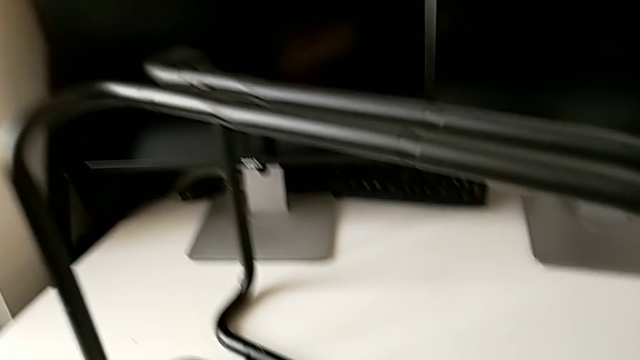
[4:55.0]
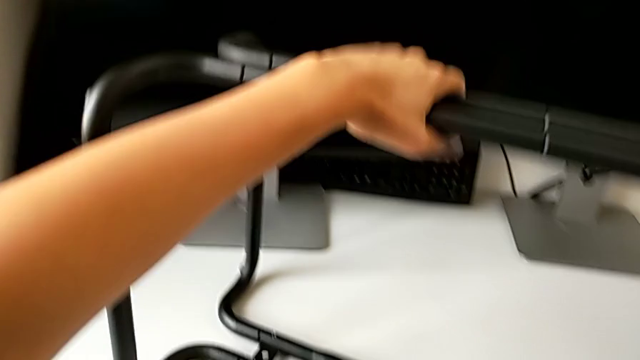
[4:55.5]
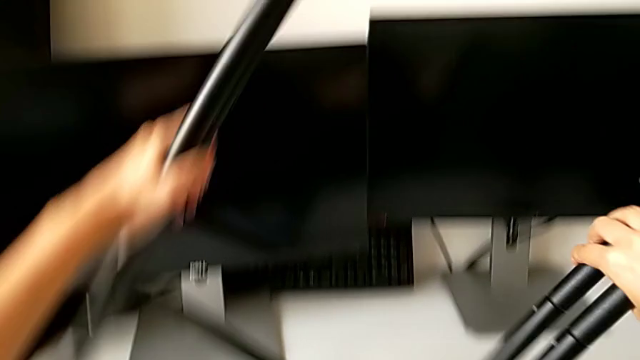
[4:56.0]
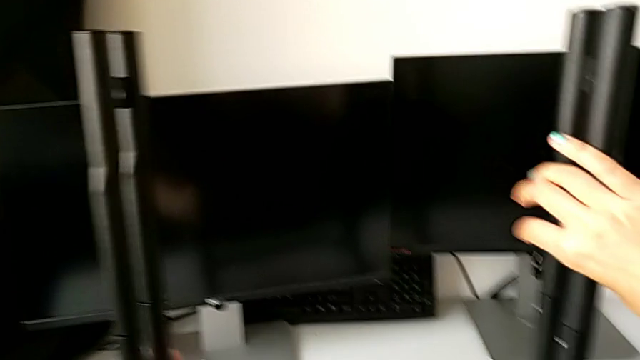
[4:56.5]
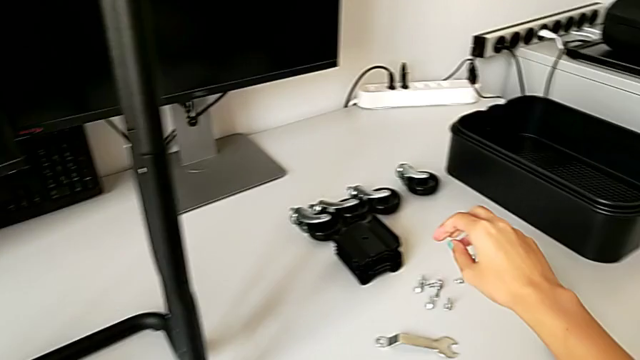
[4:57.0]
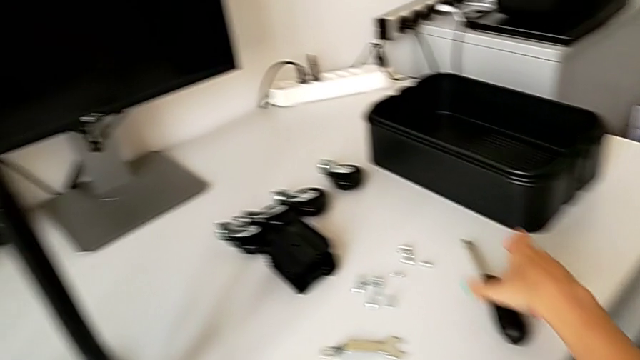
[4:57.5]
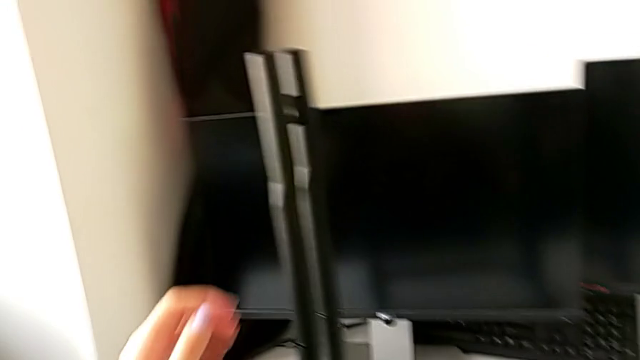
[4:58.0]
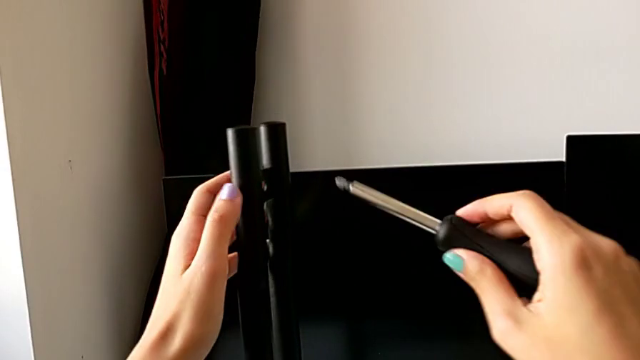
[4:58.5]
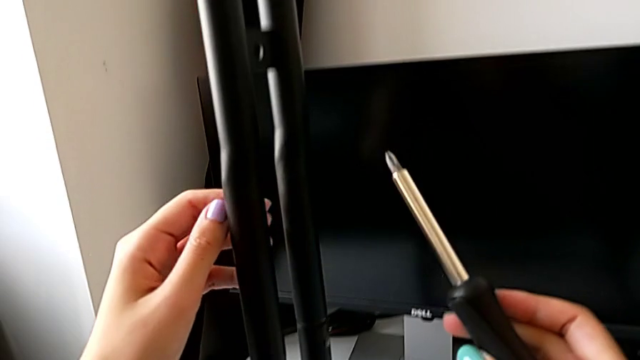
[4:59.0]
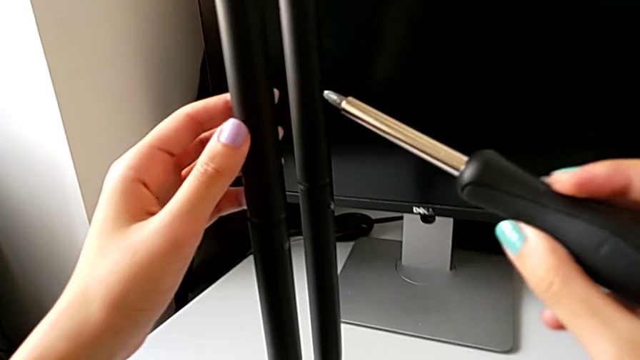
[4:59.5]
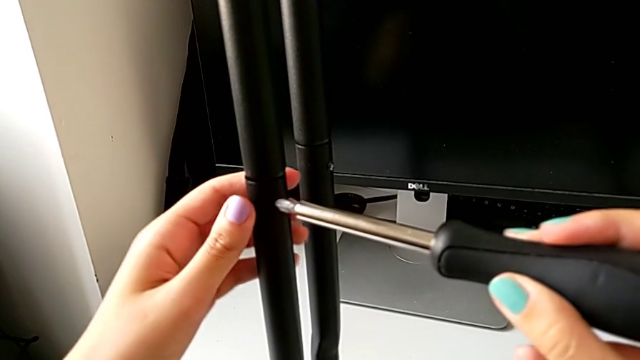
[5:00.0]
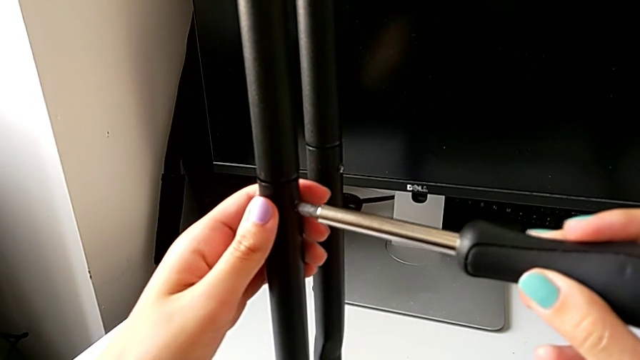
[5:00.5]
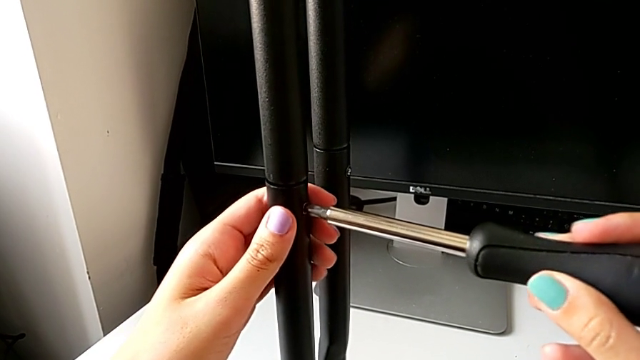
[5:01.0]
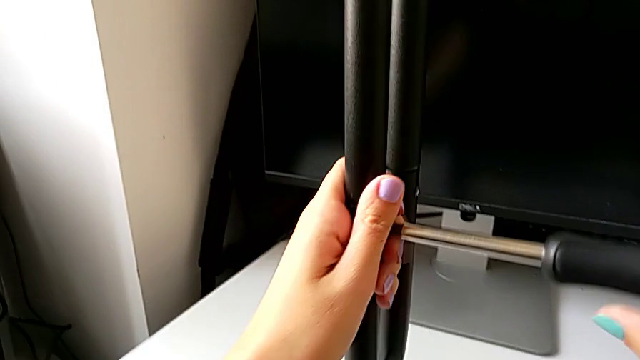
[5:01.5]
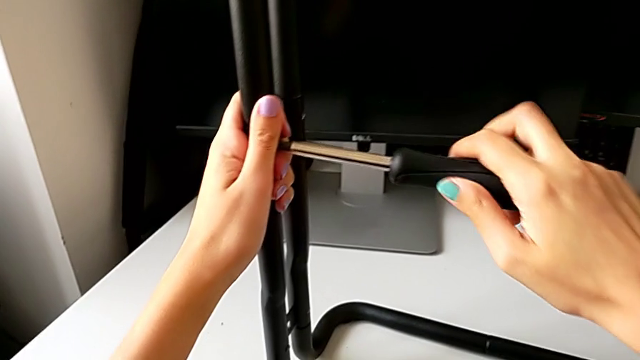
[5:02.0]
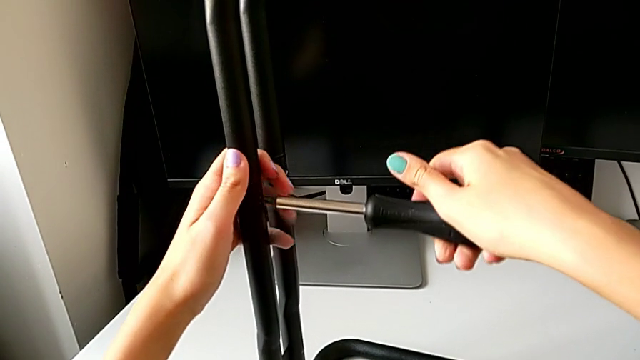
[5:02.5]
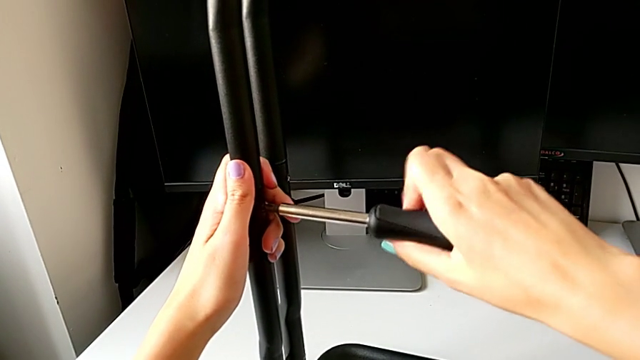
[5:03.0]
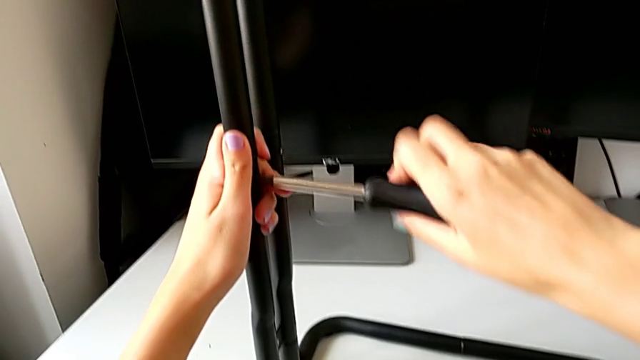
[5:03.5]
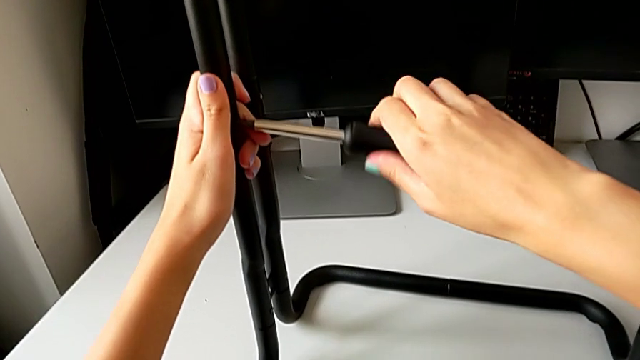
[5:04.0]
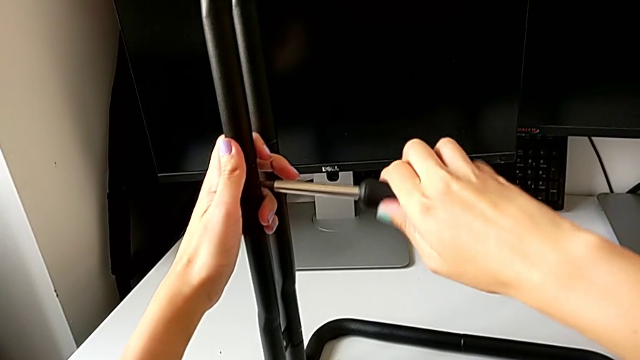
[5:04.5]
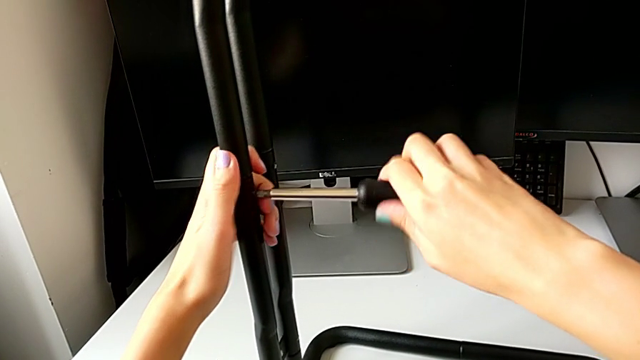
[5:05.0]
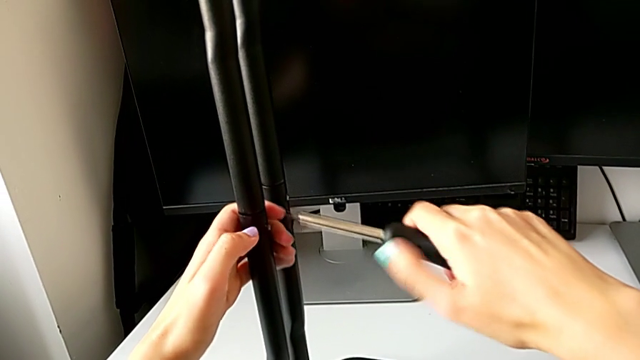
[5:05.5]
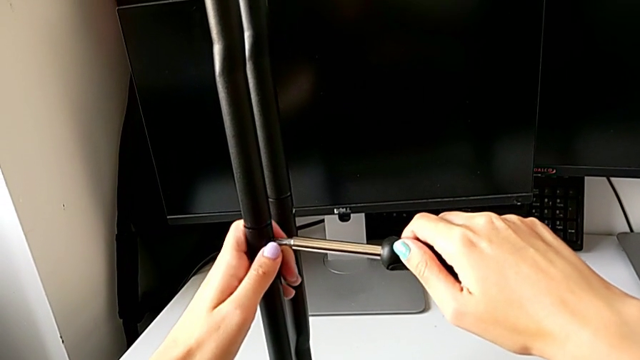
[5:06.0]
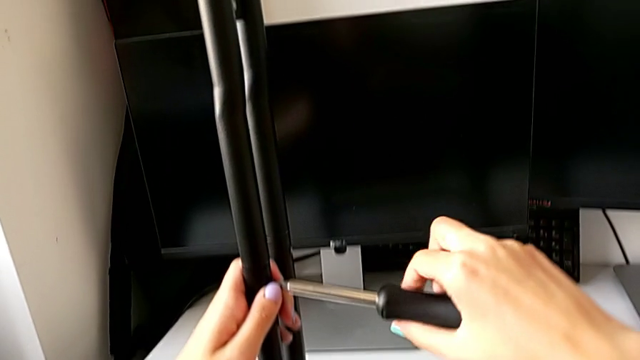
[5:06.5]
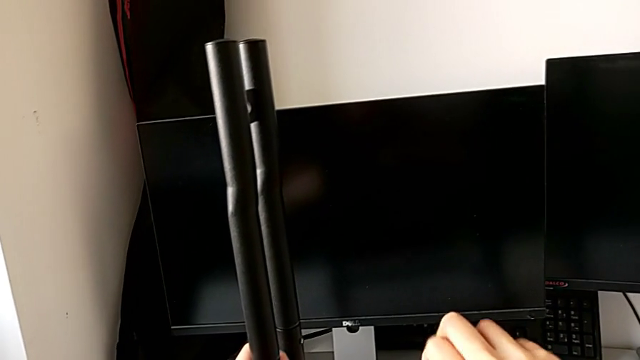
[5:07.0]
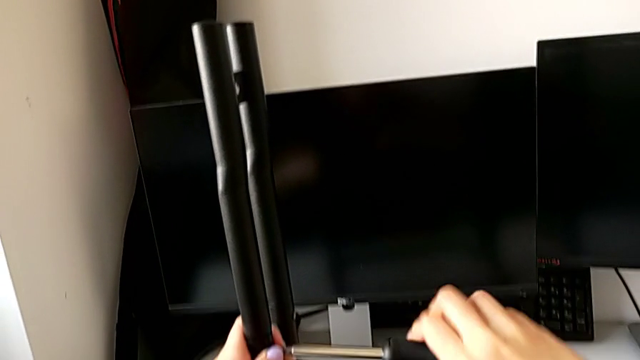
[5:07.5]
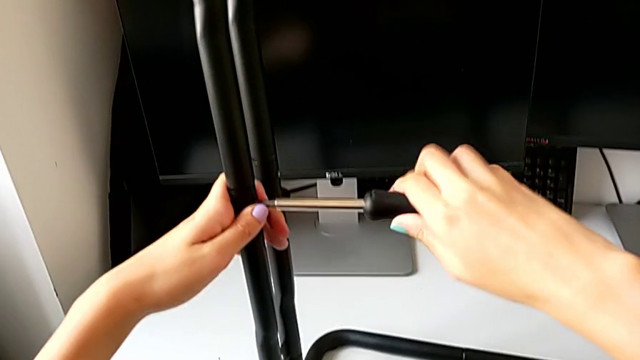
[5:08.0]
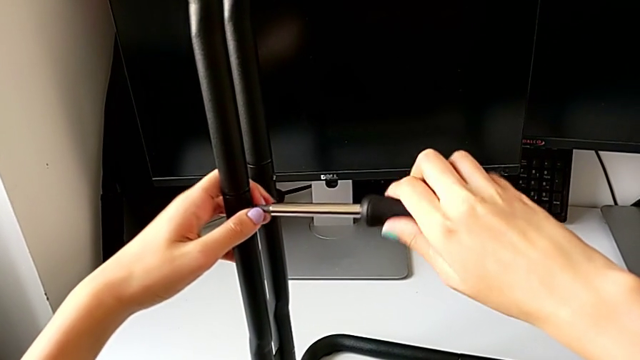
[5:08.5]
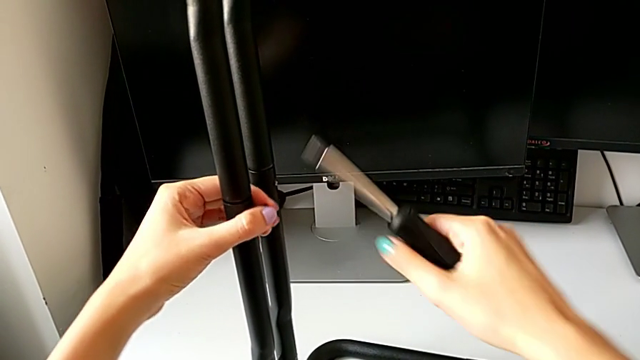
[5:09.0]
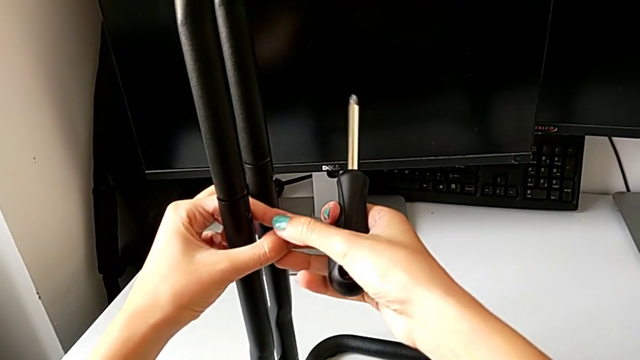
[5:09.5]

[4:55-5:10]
The camera wearer is disassembling the legs of sidebars. They flip the utility cart, grab the screwdriver, unscrew the first screw and withdraw it.

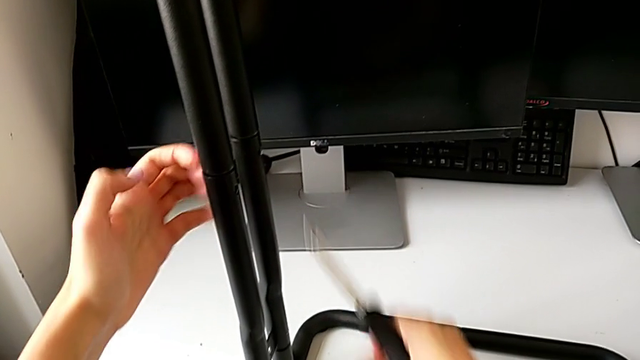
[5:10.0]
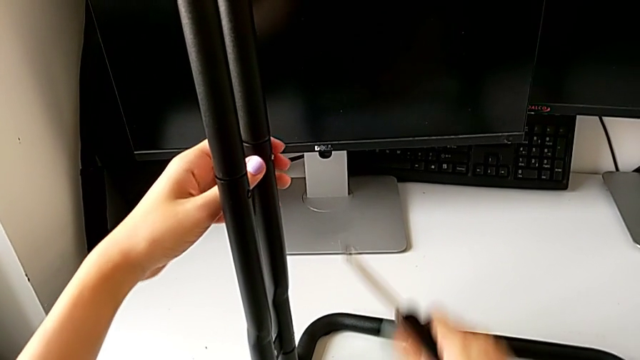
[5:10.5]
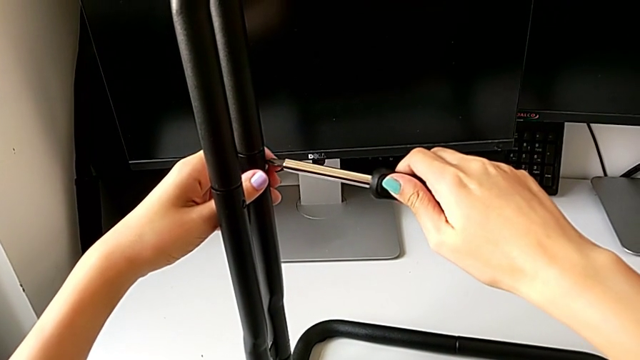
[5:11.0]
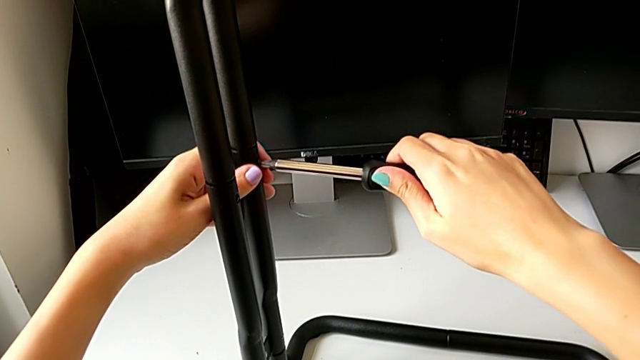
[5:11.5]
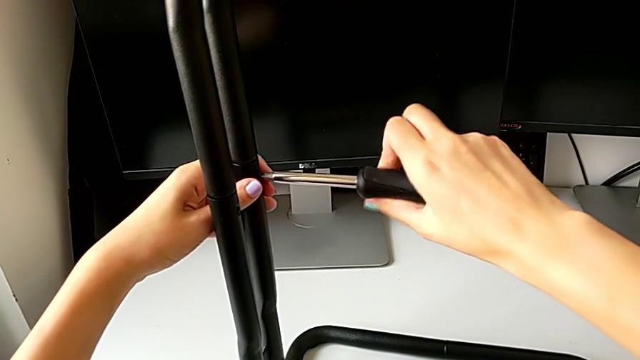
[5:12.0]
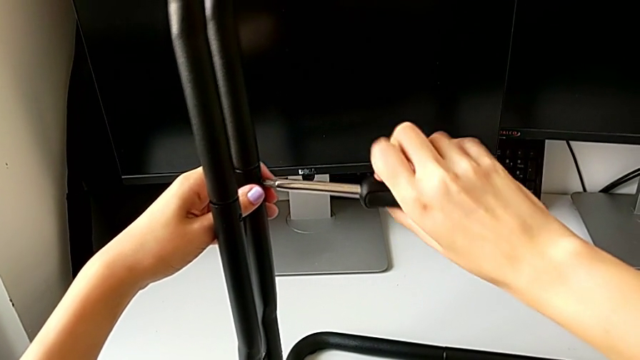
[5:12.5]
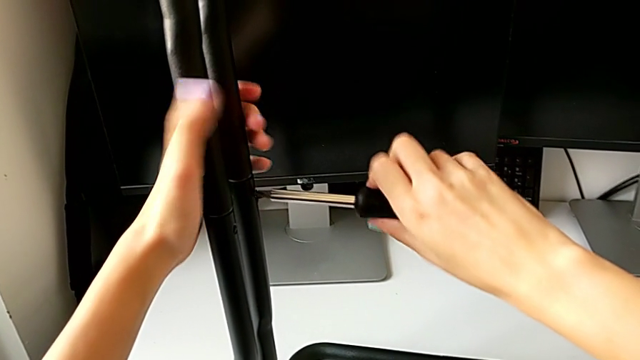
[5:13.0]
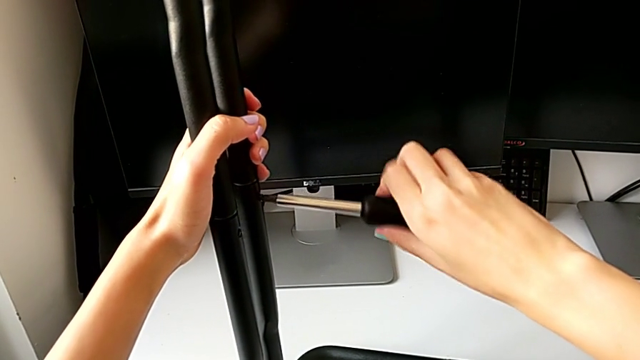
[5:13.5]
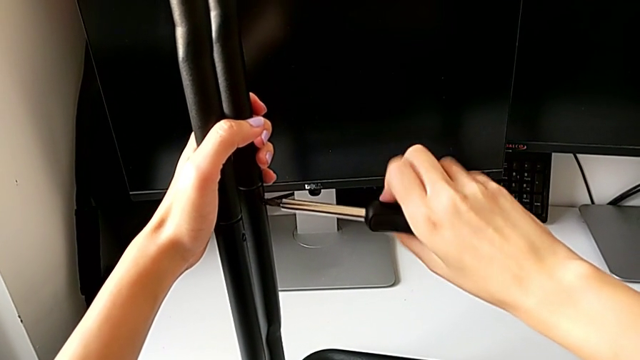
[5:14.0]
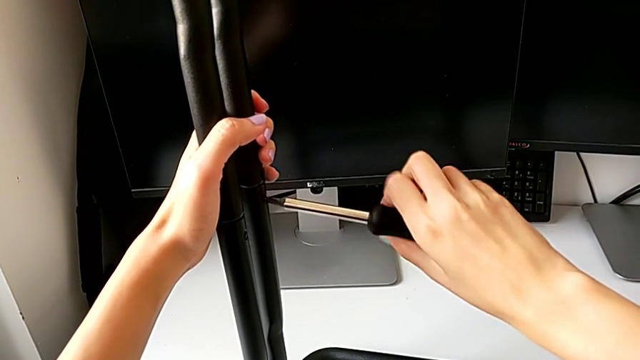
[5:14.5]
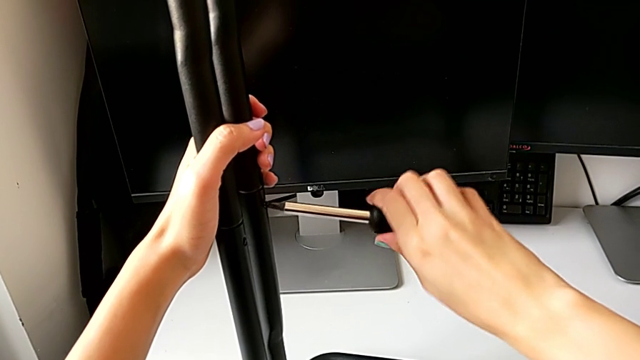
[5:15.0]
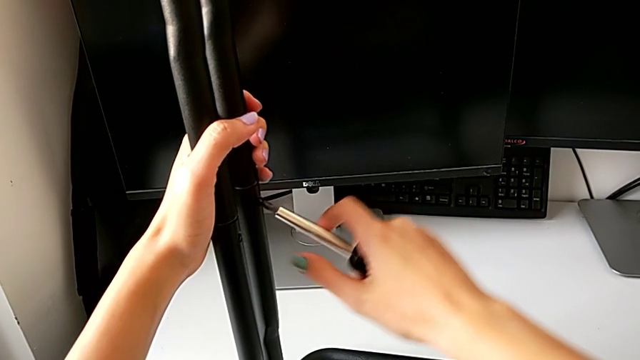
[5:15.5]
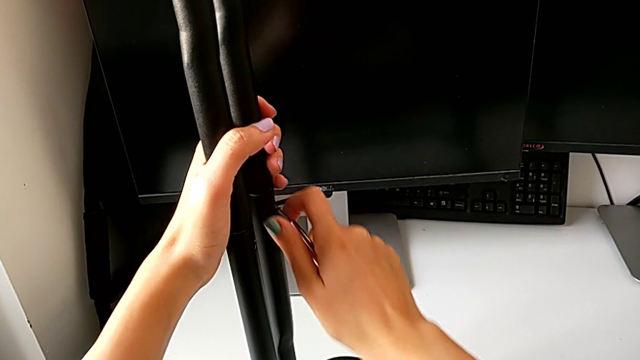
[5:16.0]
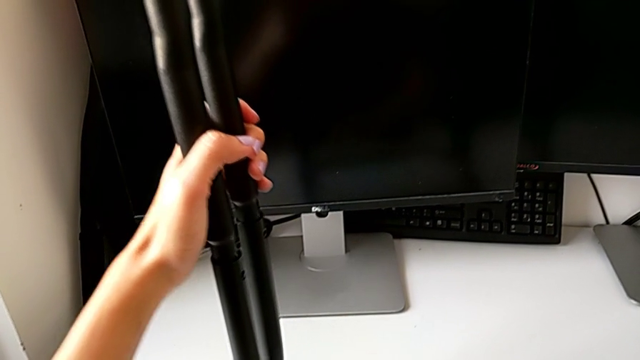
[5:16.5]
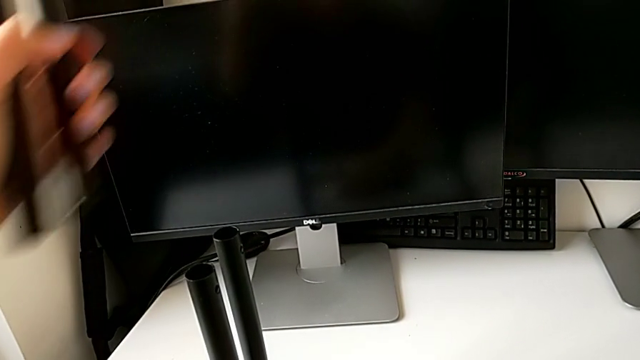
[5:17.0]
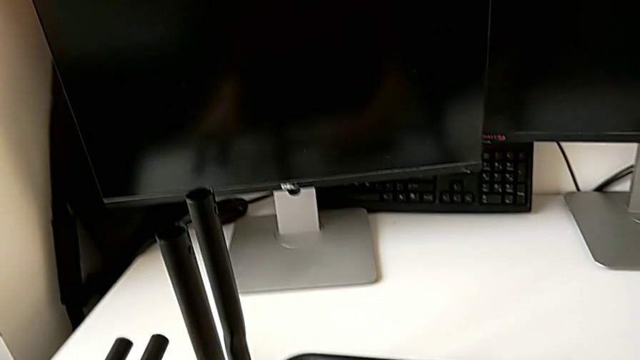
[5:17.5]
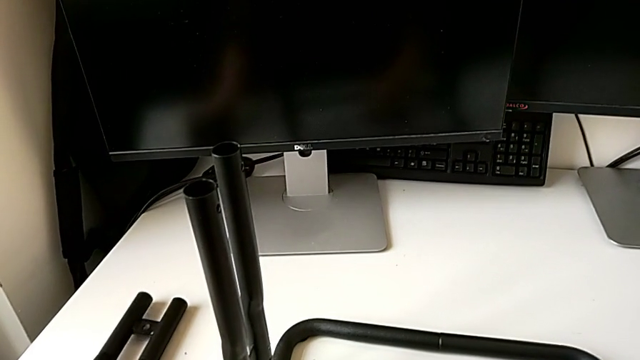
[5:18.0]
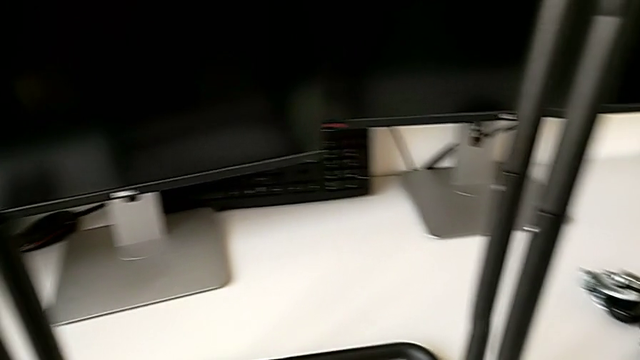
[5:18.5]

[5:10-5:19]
The camera wearer is disassembling the legs of sidebars. They unscrew the second screw, withdraw it, disassemble the first leg and place it.
